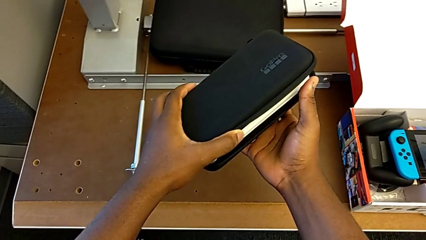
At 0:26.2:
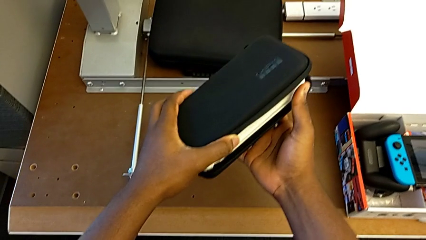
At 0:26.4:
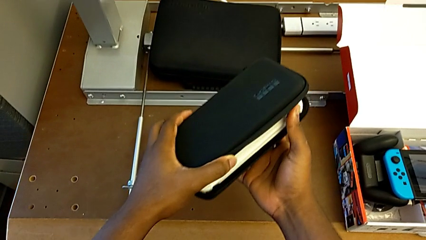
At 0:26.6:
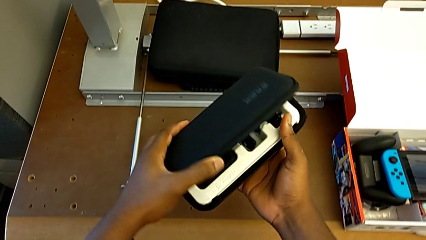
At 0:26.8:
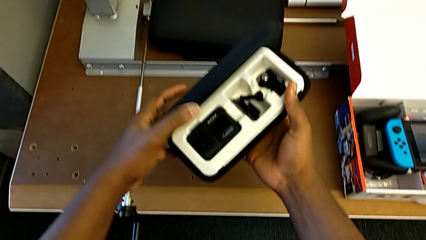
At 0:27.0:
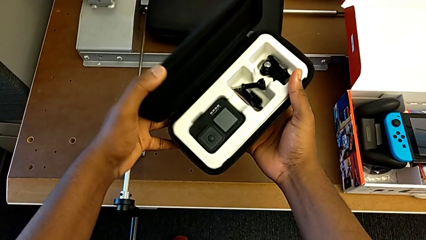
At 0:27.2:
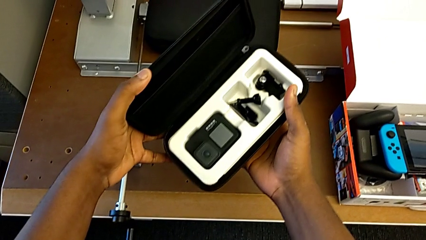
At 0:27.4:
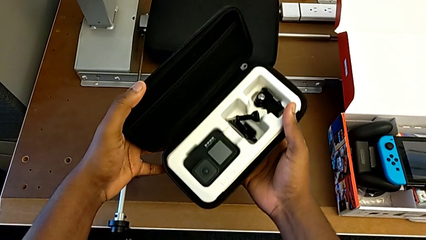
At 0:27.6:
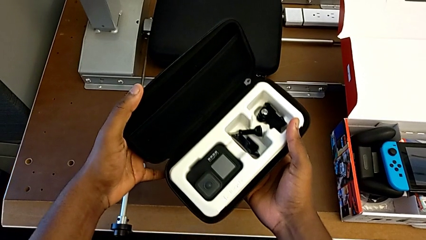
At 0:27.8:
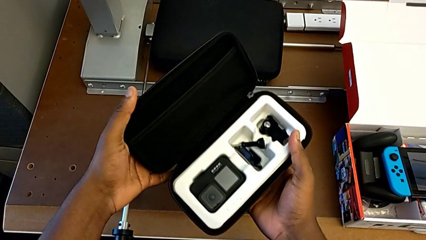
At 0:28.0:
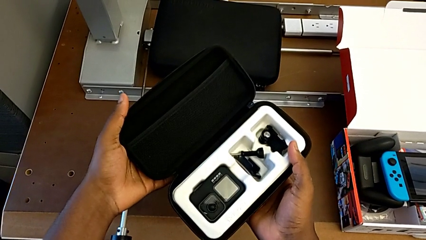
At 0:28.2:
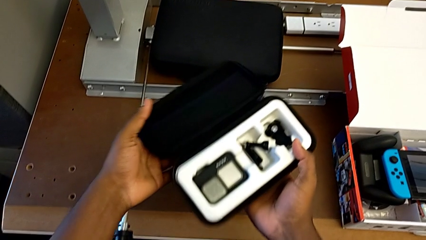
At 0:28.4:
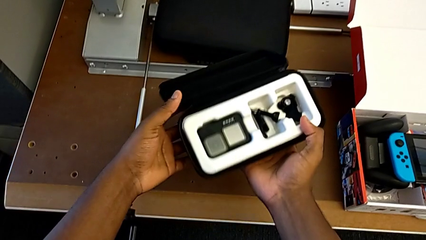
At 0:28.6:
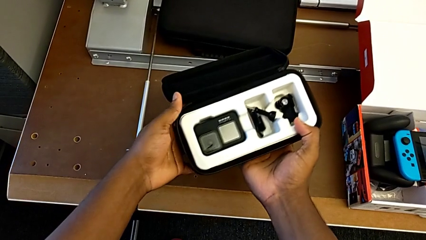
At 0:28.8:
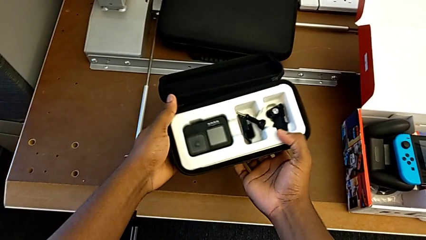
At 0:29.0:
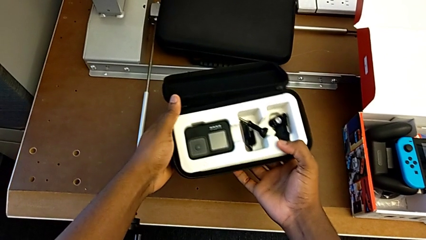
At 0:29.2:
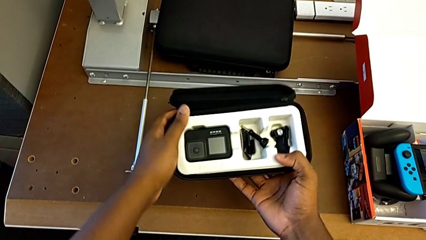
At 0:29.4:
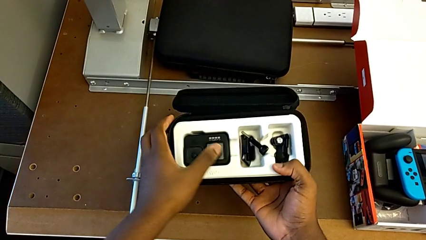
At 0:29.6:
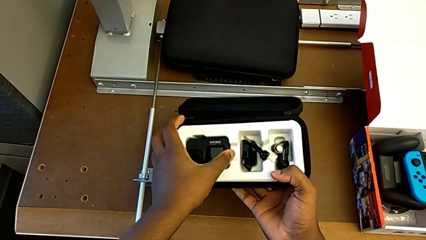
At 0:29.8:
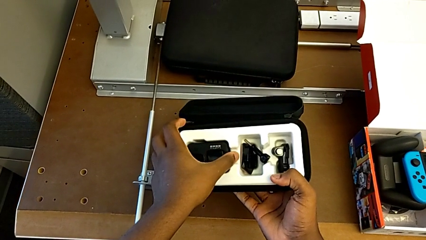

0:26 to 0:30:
The camera wearer is opening the GoPro case. They open the box.

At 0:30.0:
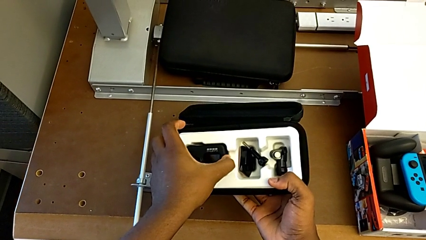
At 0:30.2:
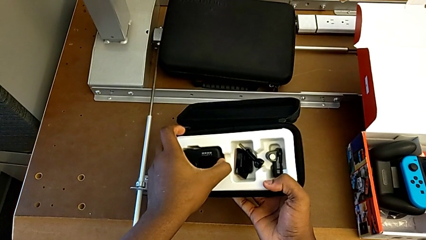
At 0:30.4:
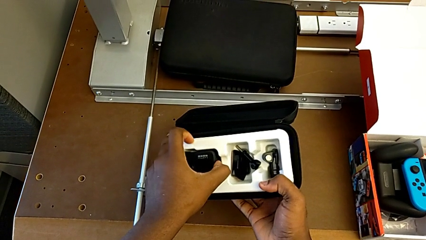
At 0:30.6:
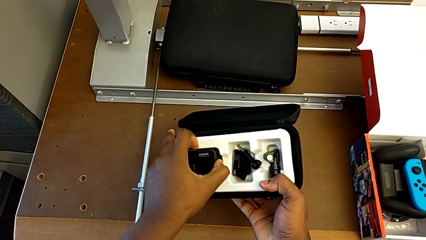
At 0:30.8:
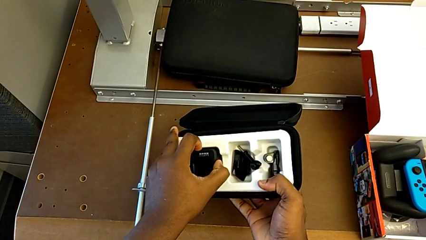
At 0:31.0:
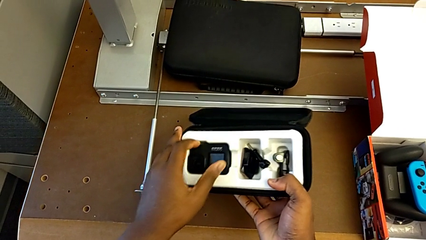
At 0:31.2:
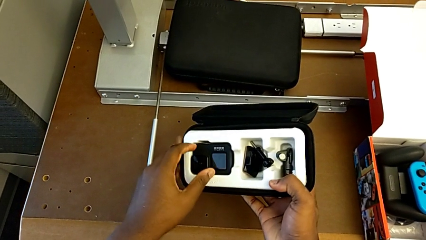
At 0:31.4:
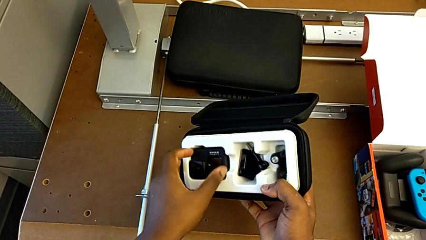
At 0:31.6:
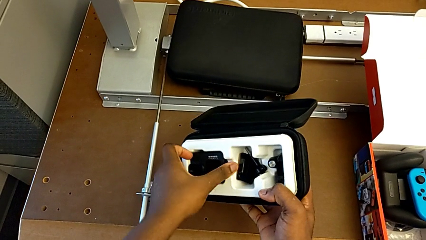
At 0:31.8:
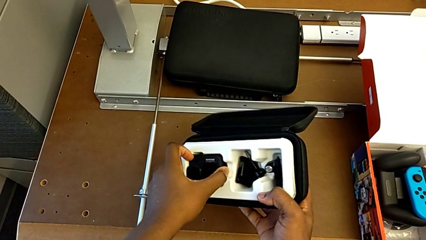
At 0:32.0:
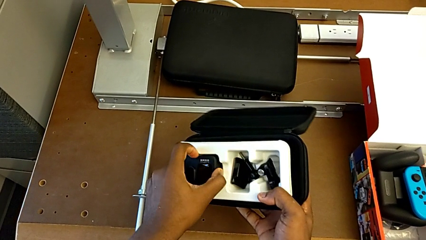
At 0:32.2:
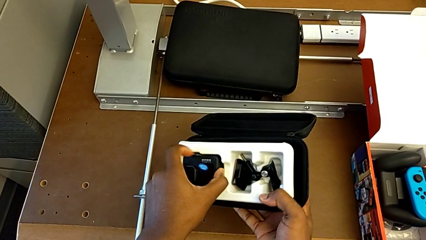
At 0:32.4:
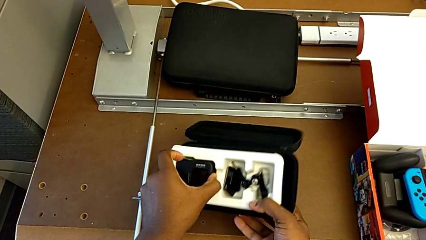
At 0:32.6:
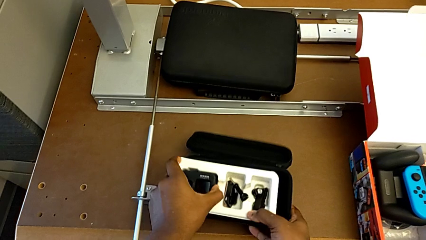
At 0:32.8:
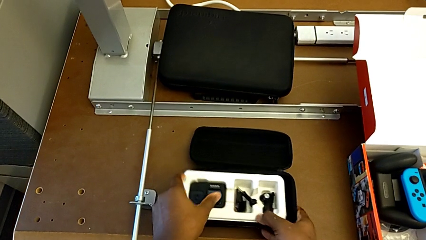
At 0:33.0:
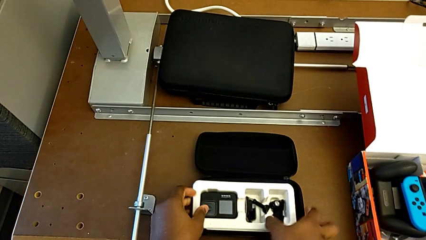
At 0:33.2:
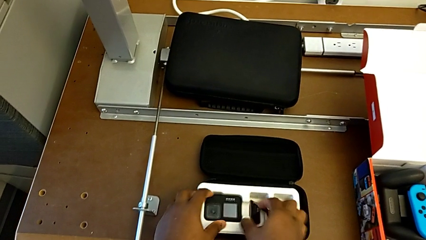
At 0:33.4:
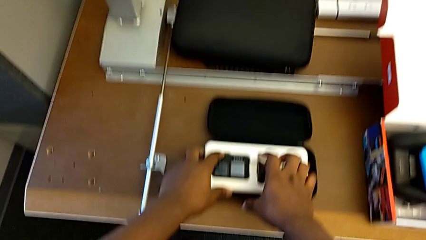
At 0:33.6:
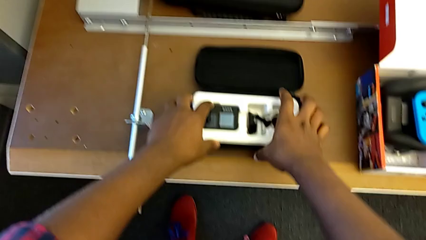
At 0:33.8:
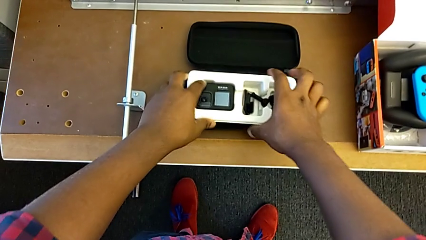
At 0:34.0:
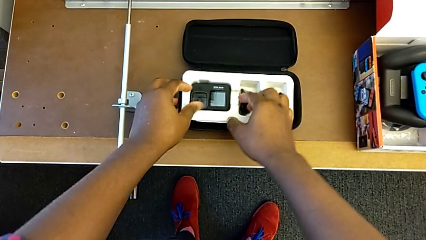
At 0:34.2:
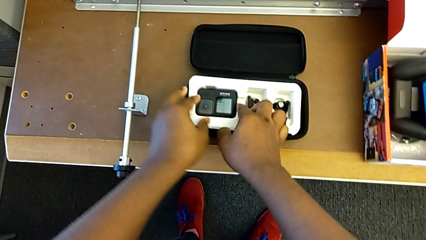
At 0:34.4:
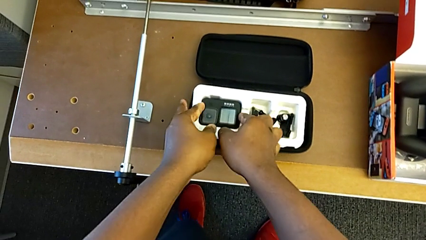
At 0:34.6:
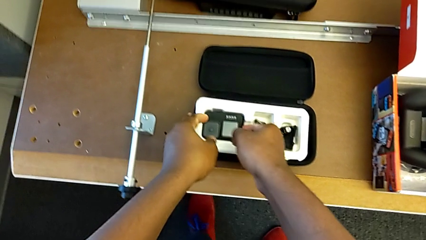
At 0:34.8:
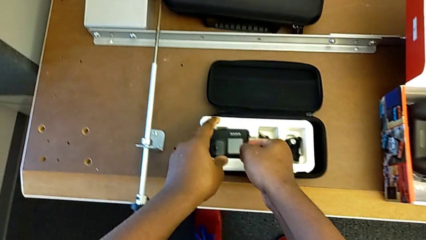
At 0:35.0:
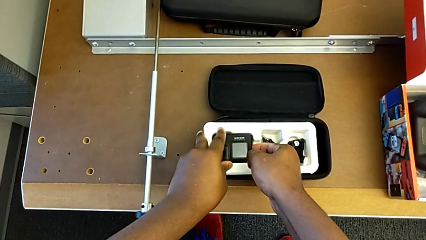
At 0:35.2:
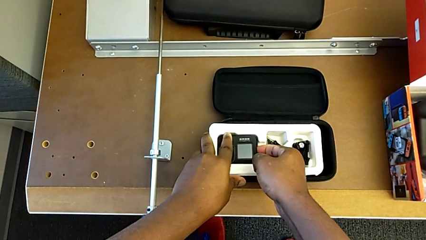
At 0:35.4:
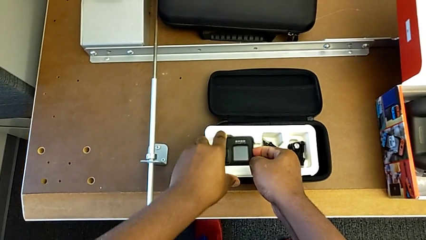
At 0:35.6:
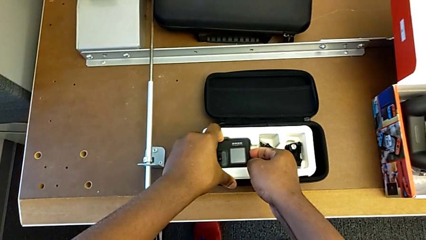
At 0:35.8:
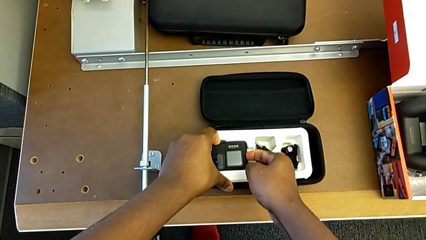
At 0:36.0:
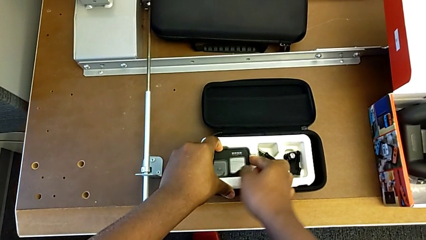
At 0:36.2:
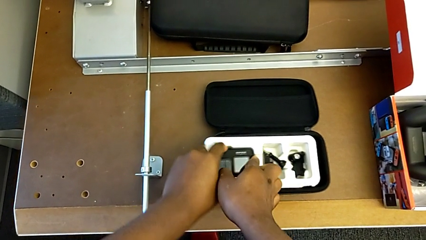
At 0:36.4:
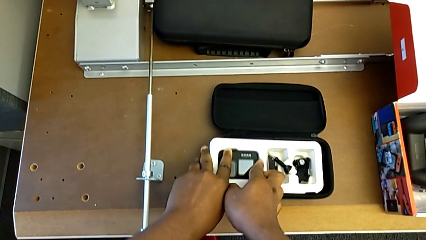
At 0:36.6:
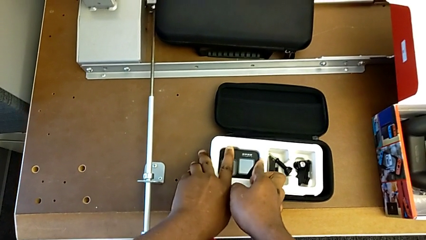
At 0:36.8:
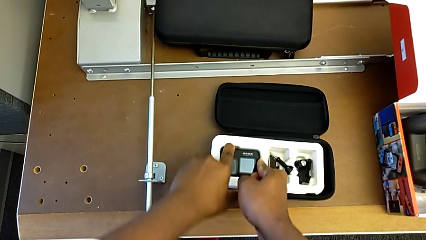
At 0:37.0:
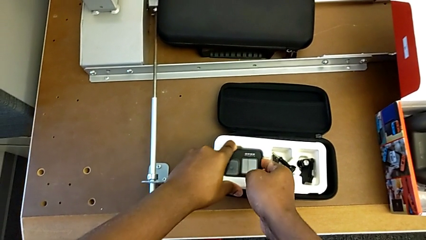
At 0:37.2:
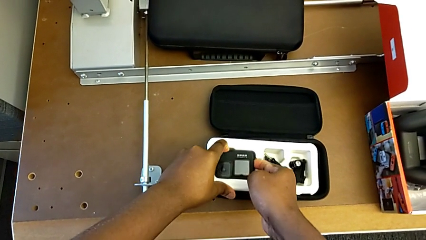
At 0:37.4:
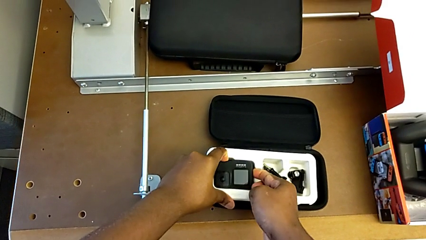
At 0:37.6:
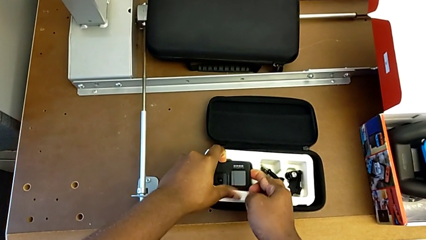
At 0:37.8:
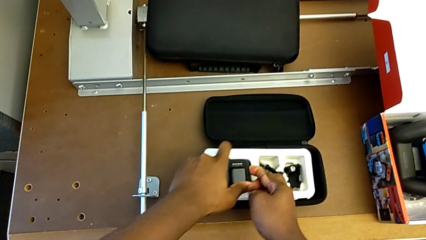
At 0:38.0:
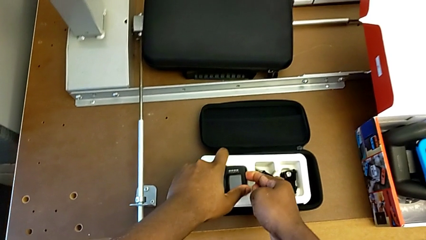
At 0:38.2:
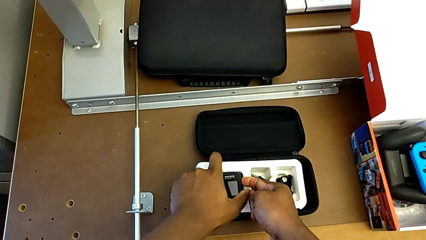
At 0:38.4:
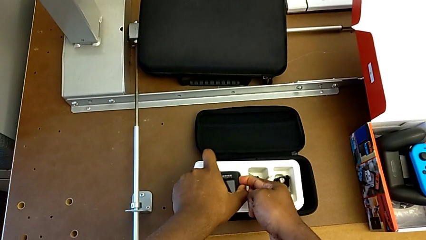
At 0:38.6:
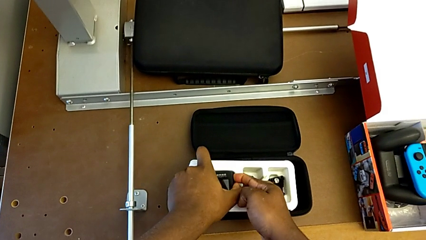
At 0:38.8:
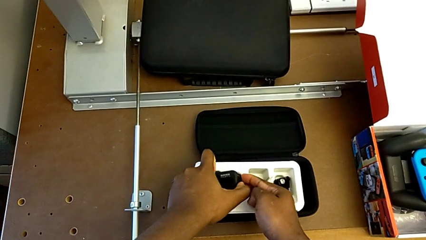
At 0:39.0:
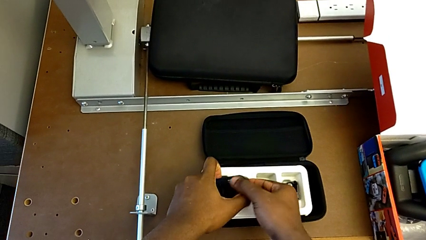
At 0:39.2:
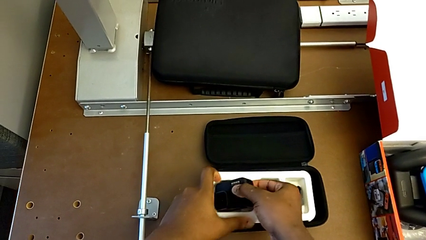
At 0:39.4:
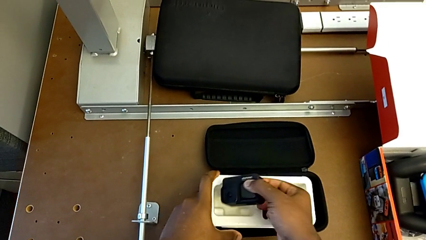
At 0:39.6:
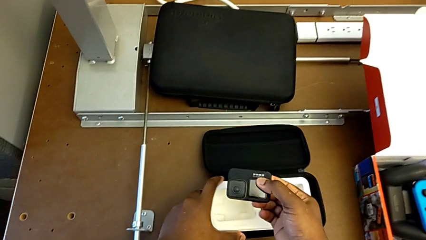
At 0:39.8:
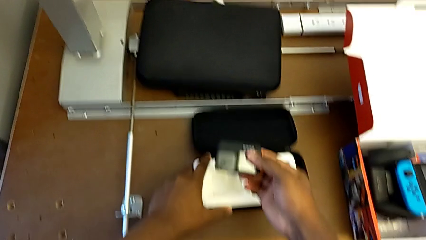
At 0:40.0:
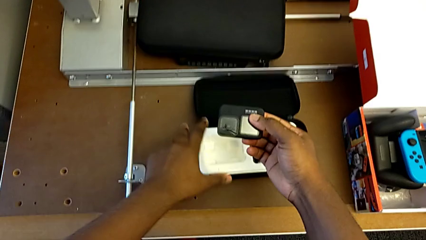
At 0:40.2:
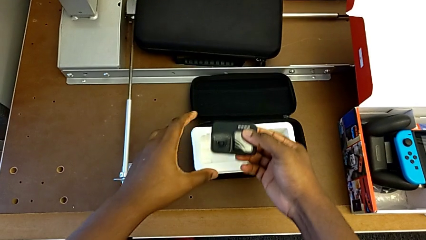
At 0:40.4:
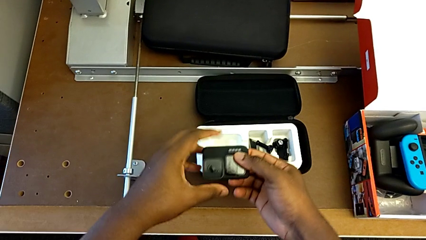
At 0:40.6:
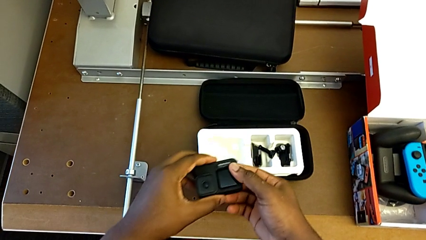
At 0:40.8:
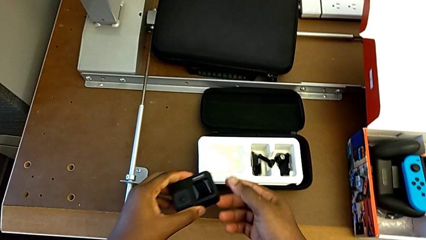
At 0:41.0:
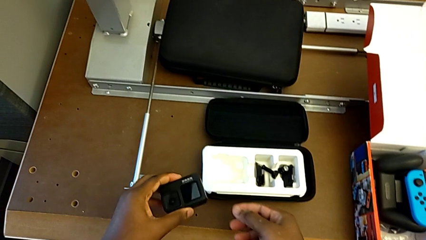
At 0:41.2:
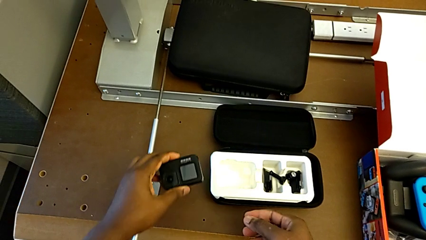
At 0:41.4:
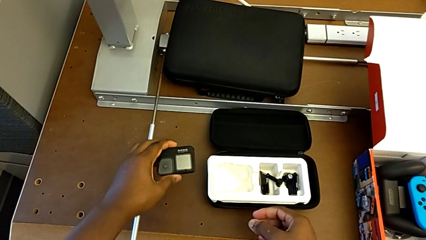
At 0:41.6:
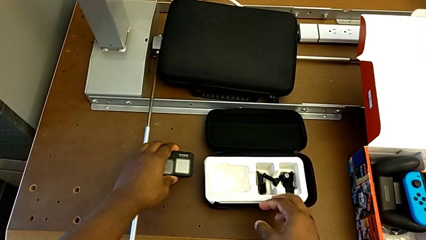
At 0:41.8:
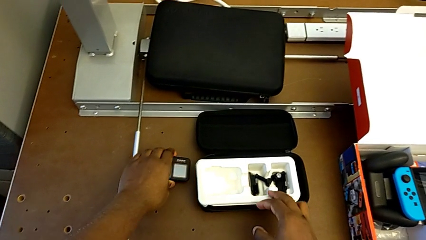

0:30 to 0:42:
The camera wearer removes the GoPro from the case. They withdraw the GoPro.
